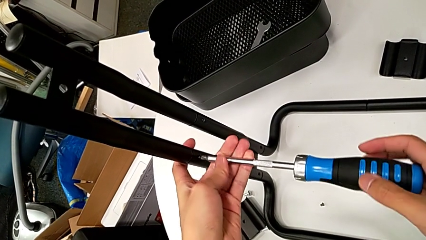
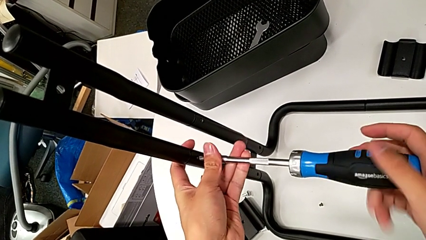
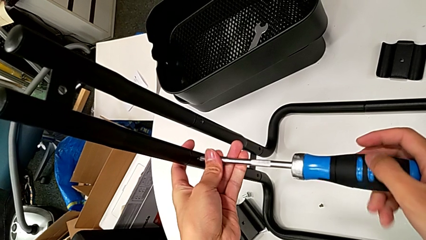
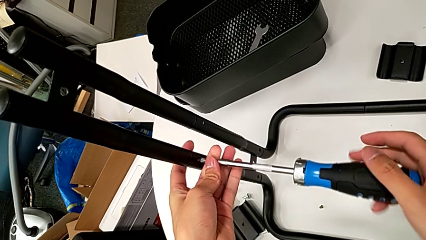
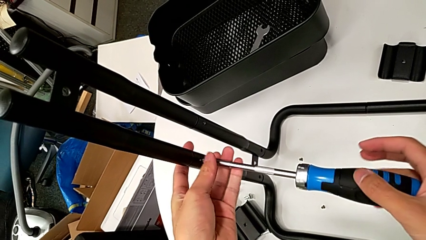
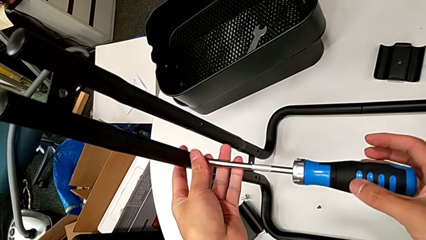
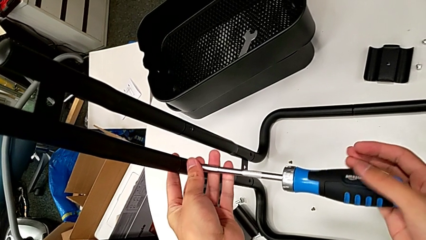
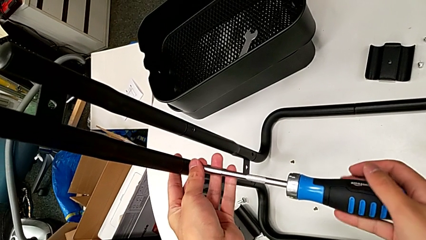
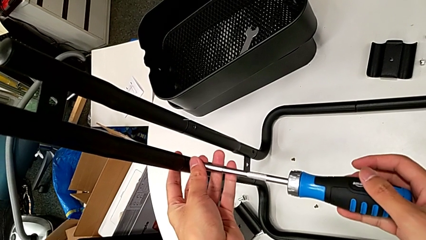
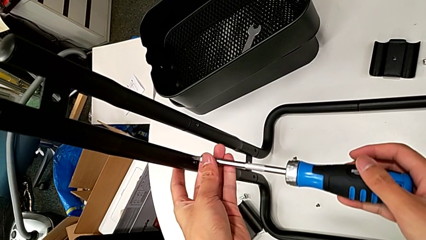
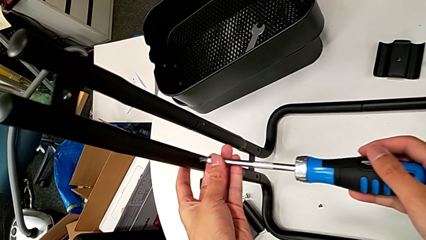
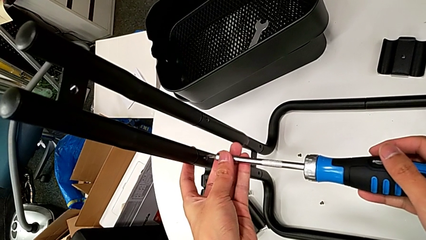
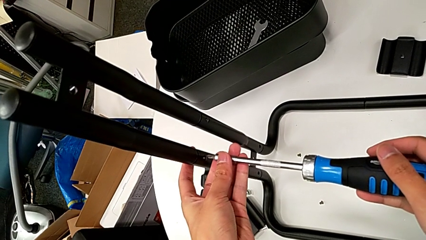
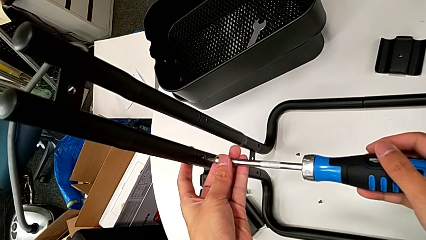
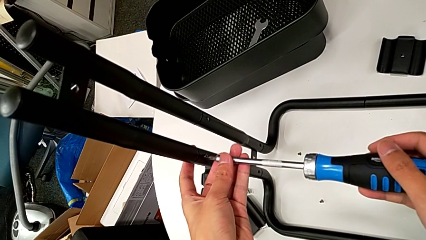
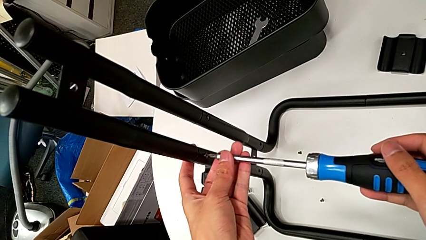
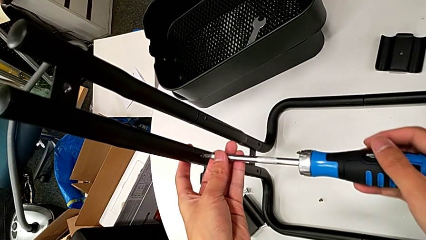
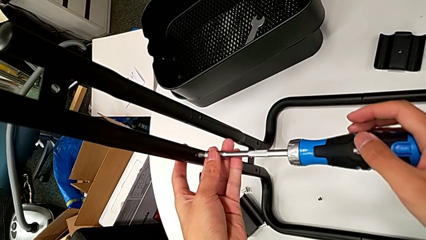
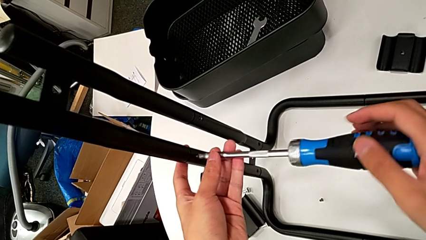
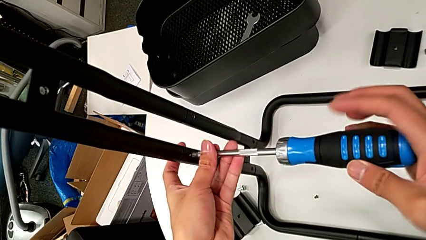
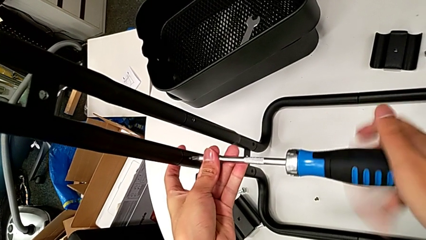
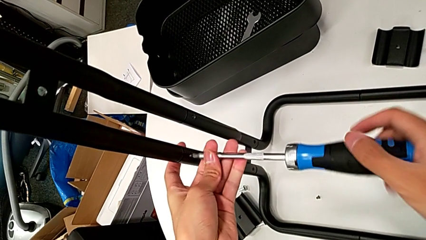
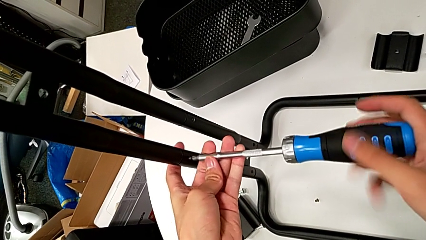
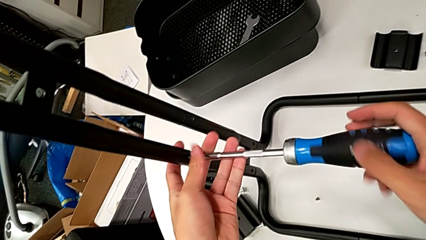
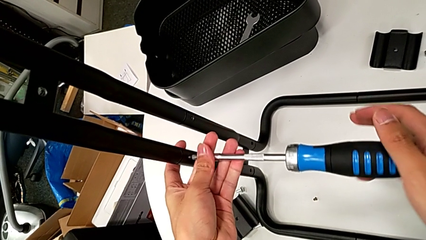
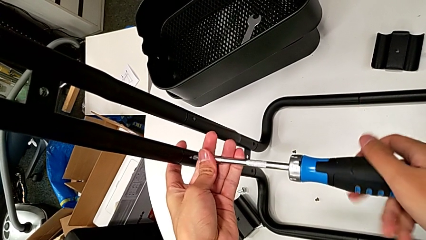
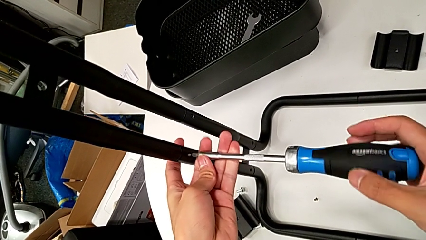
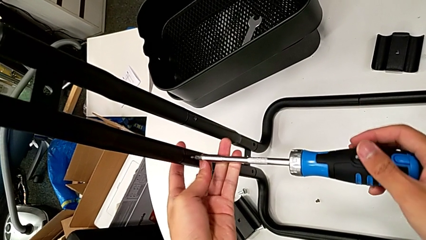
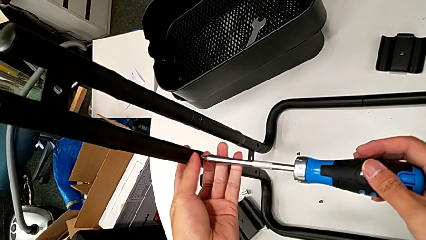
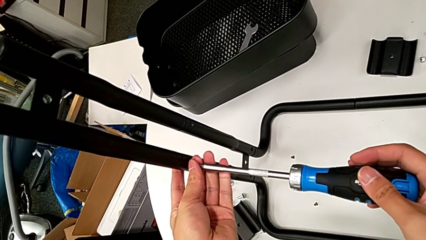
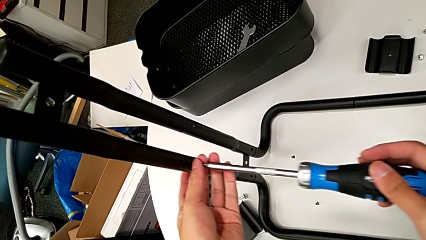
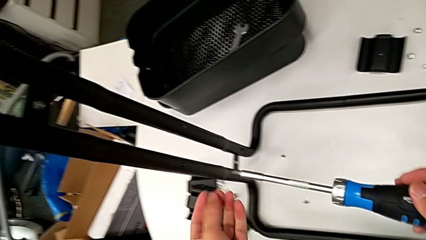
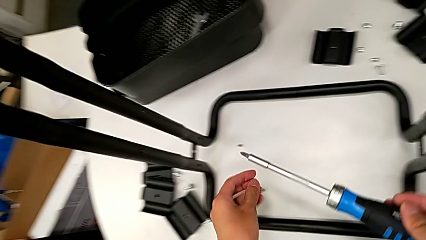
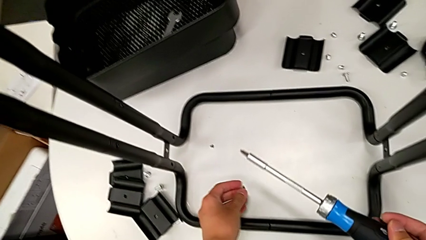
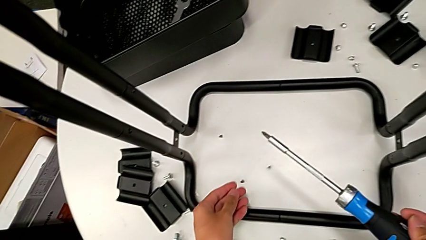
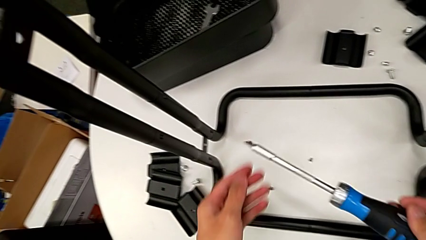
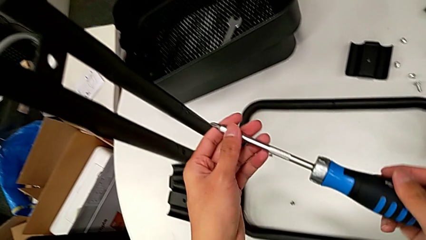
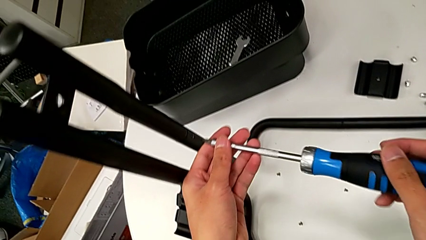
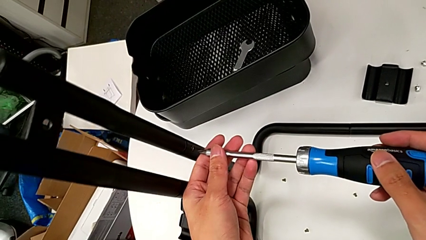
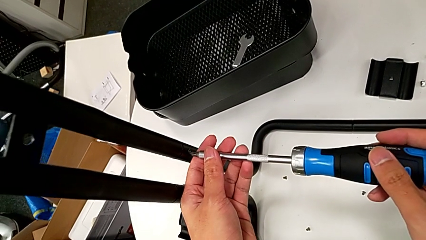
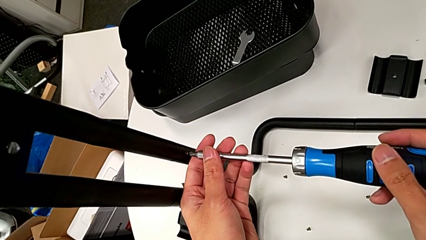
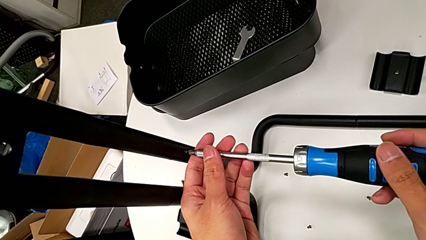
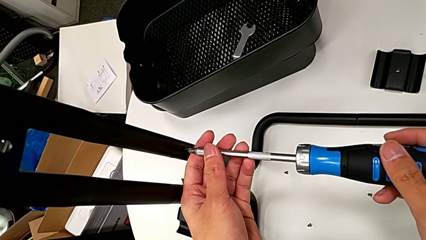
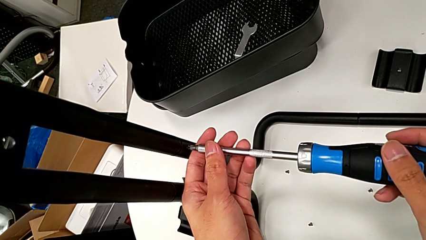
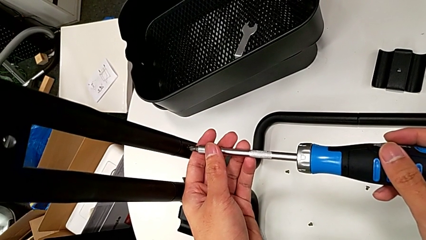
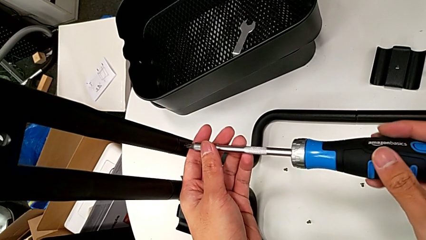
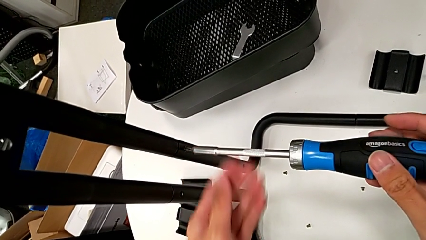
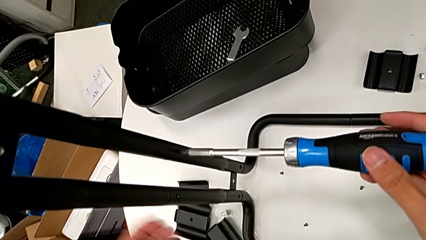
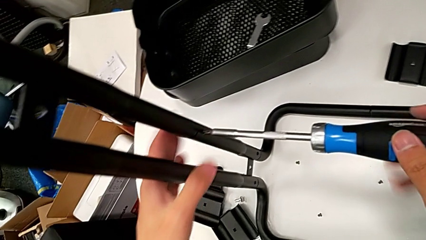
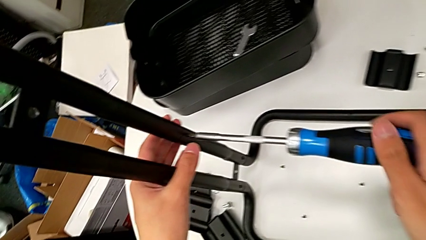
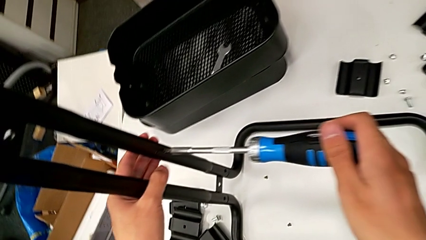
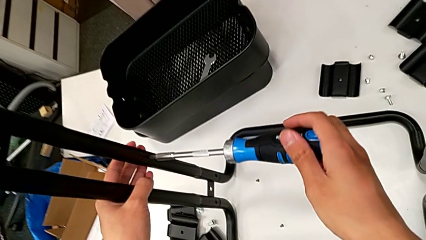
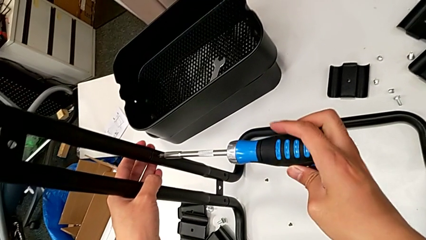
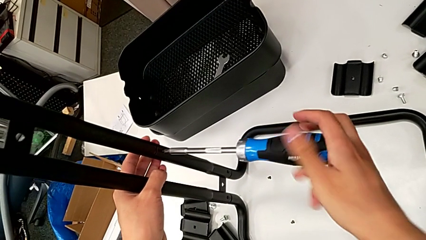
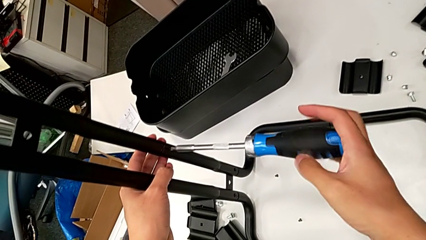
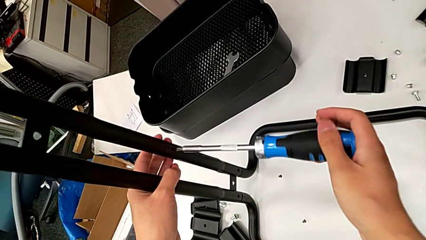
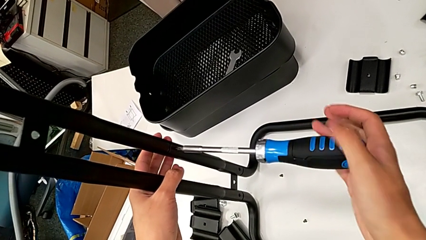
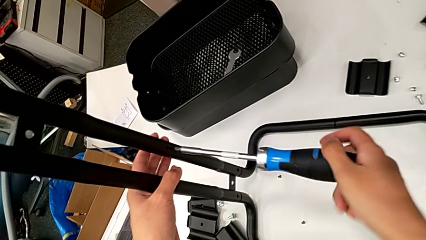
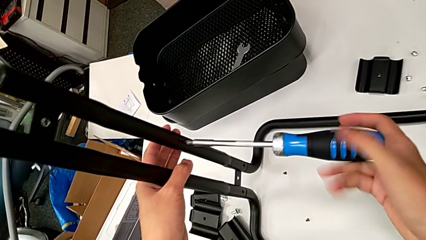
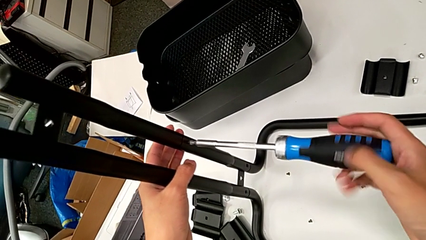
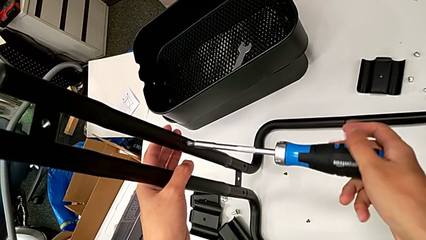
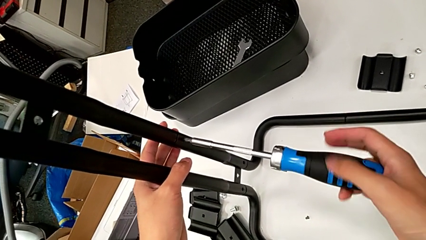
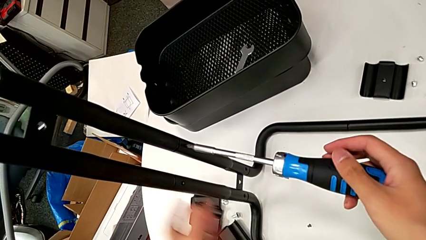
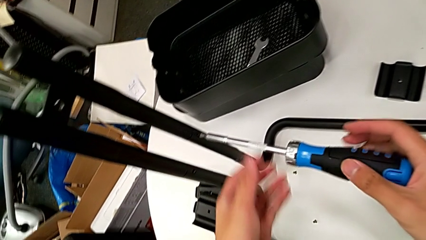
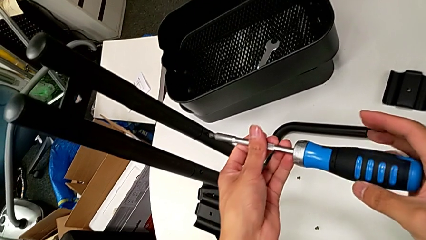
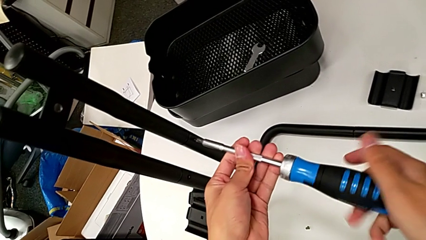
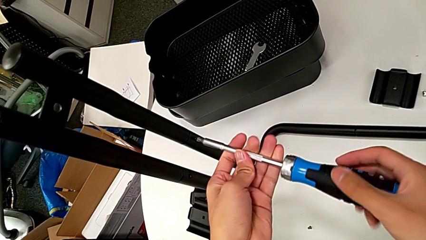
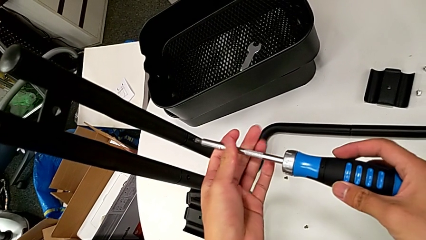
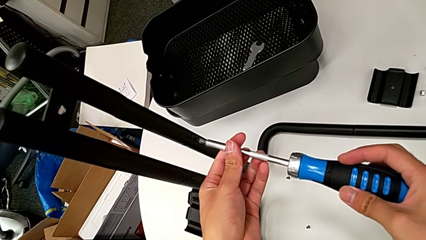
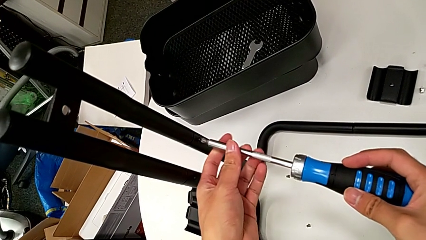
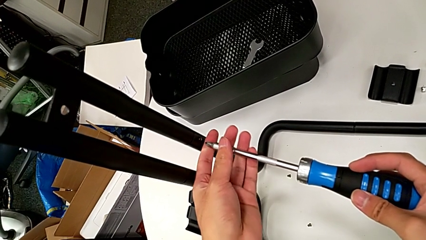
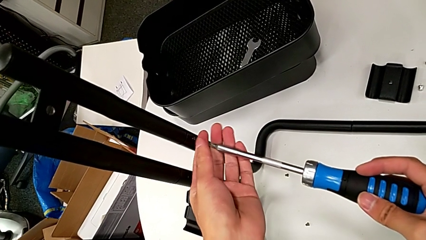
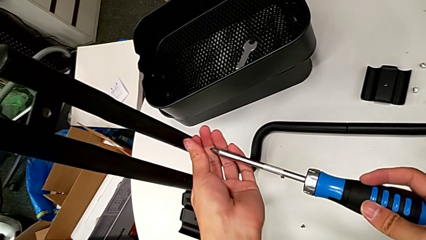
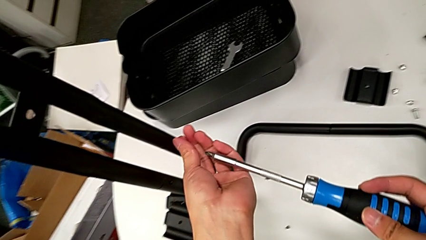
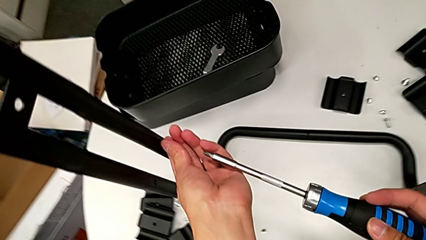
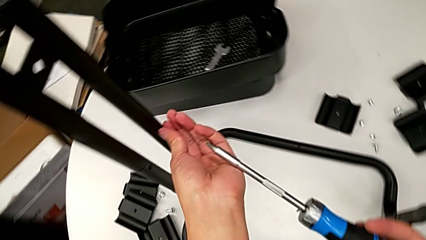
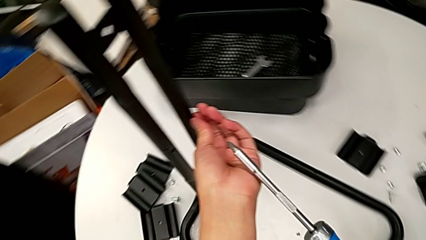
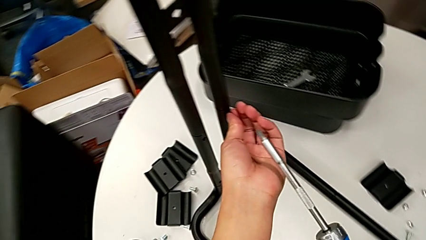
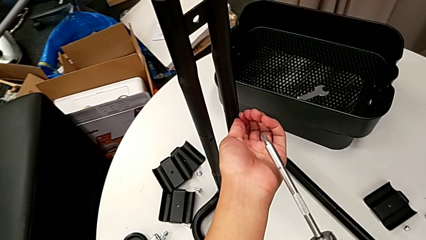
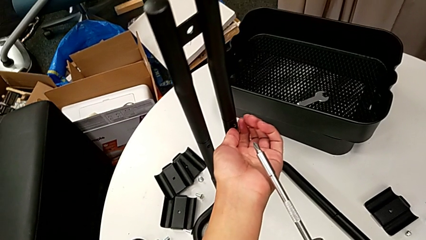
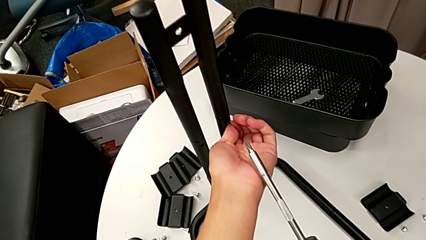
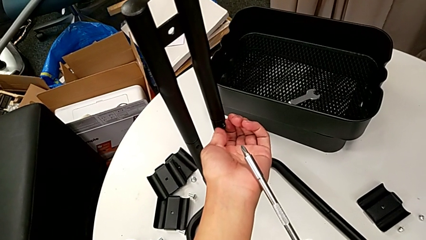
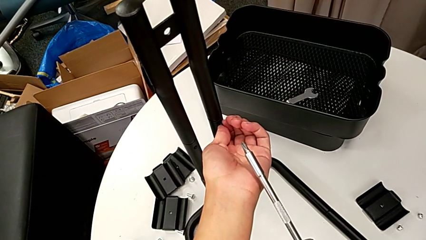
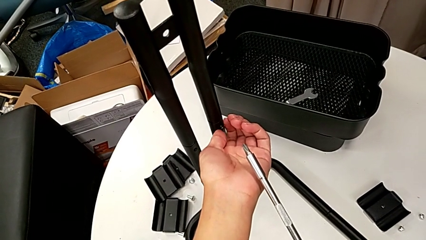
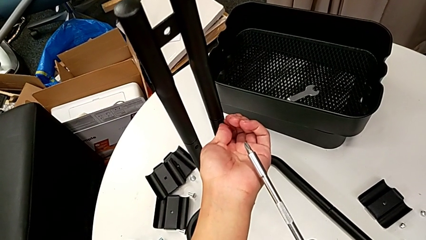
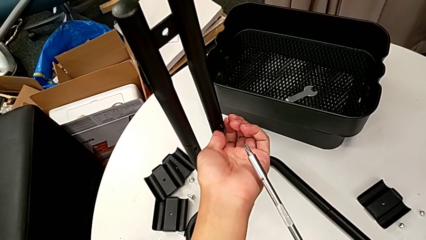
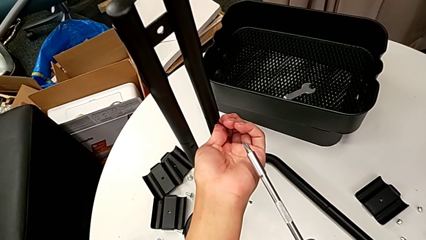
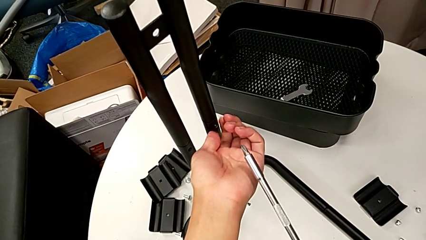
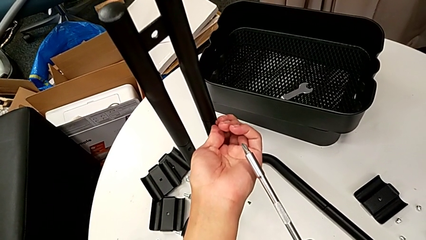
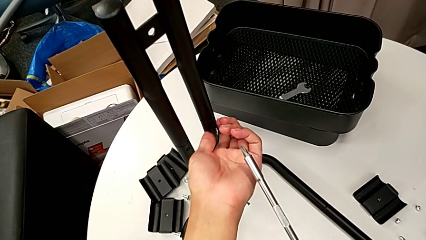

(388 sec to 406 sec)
The camera wearer is disassembling the bars of the rolling cart. They unscrew the screw, withdraw the screwdriver, insert it, unscrew the screw, withdraw the screwdriver with the right hand, disassemble the screw with the left hand, wrongly drop it, insert the screwdriver, unscrew the screw, withdraw the screwdriver, unscrew the screw and disassemble it.
